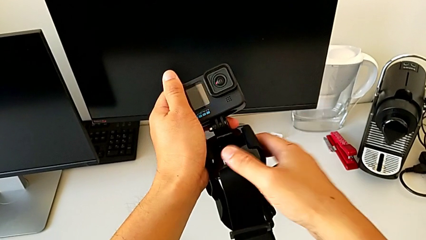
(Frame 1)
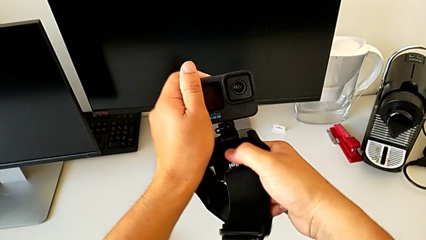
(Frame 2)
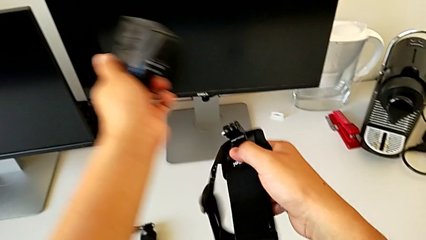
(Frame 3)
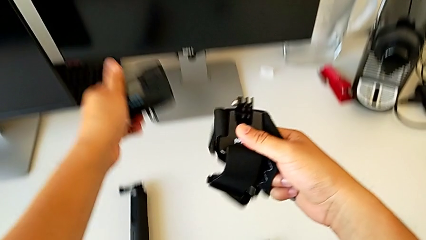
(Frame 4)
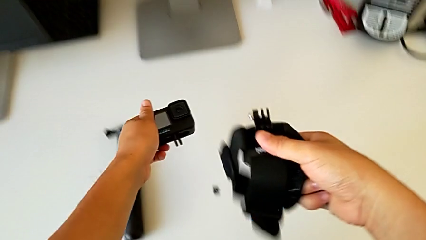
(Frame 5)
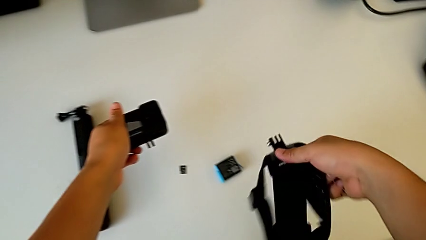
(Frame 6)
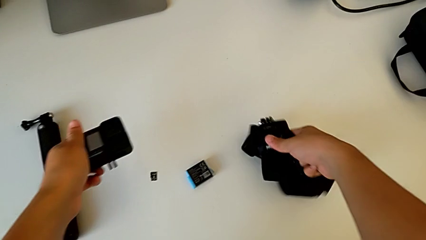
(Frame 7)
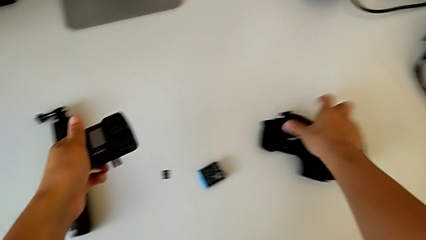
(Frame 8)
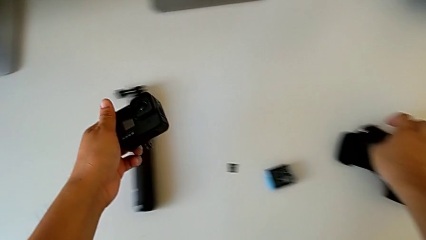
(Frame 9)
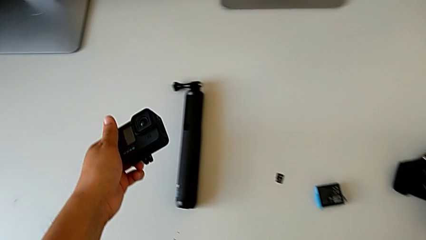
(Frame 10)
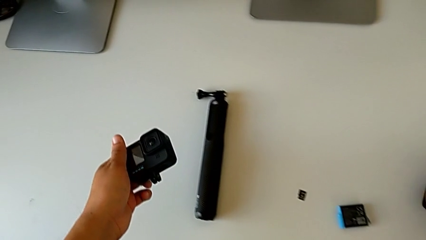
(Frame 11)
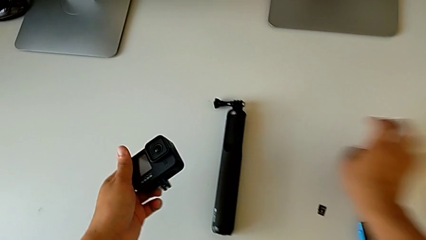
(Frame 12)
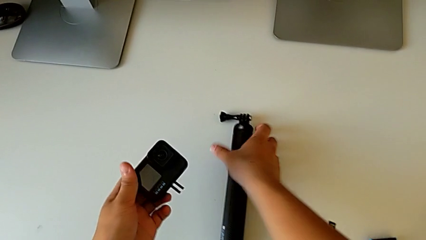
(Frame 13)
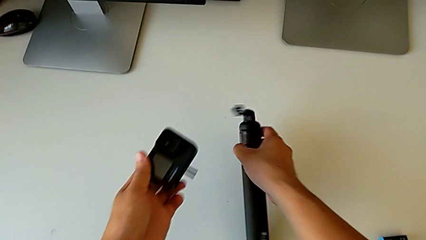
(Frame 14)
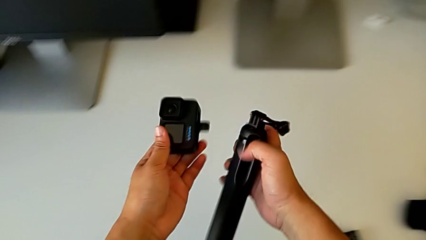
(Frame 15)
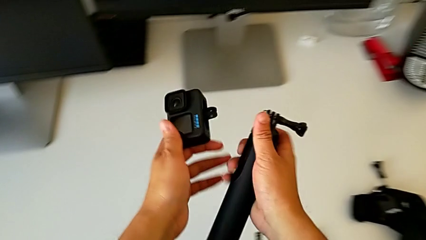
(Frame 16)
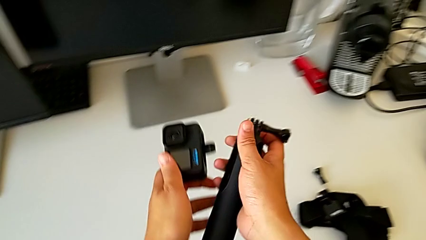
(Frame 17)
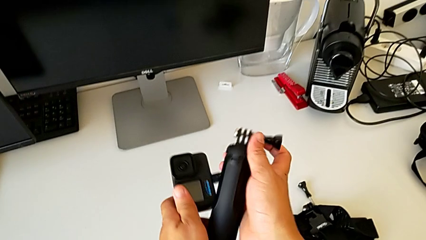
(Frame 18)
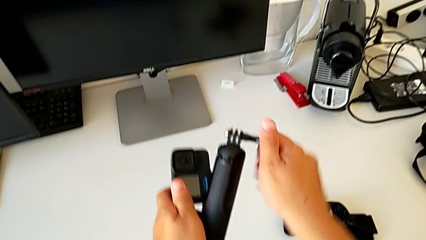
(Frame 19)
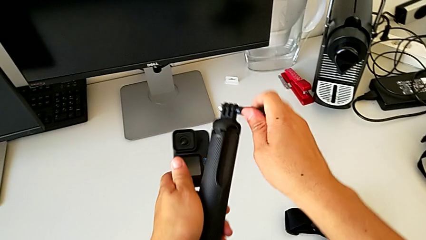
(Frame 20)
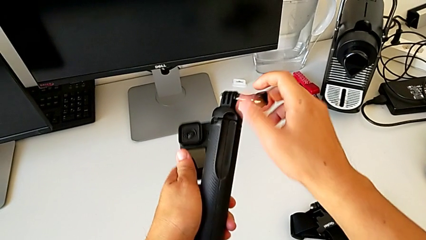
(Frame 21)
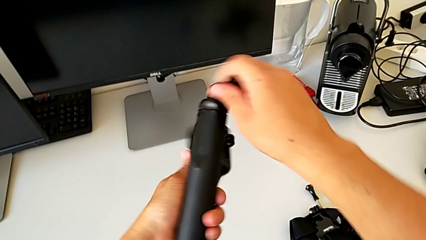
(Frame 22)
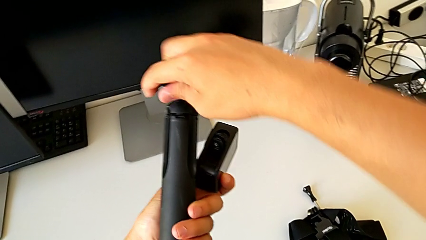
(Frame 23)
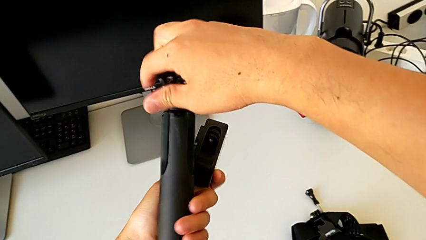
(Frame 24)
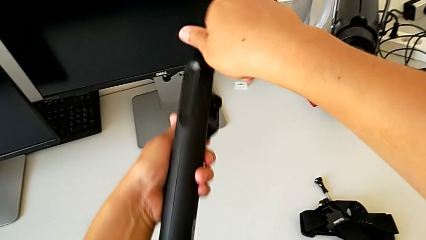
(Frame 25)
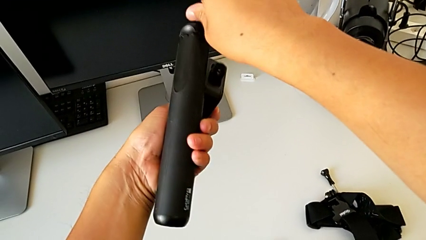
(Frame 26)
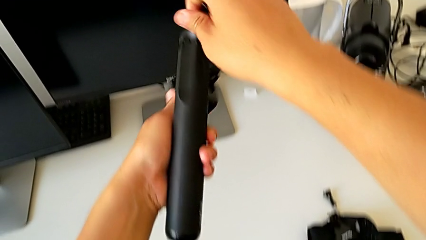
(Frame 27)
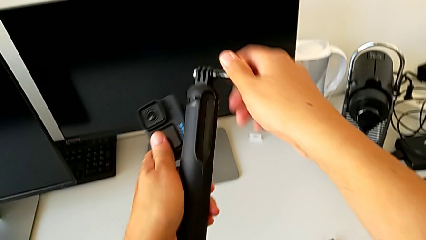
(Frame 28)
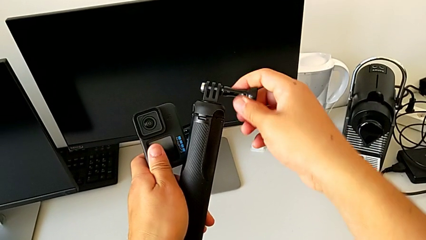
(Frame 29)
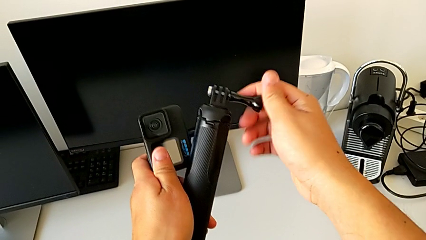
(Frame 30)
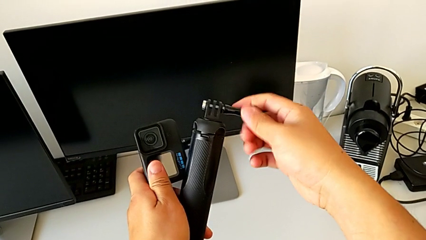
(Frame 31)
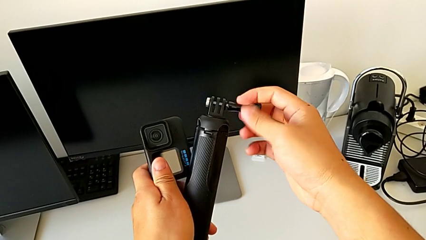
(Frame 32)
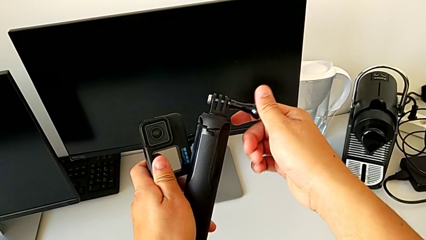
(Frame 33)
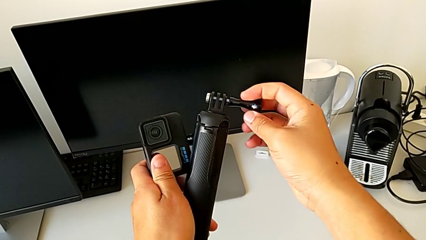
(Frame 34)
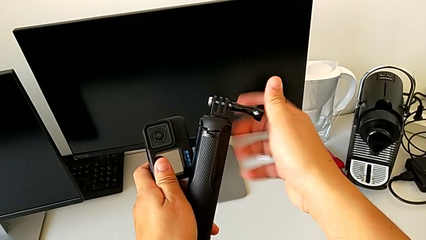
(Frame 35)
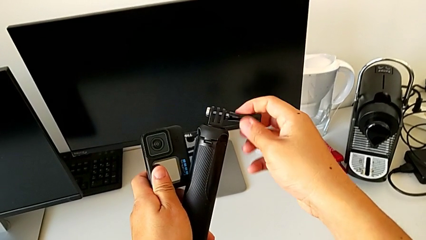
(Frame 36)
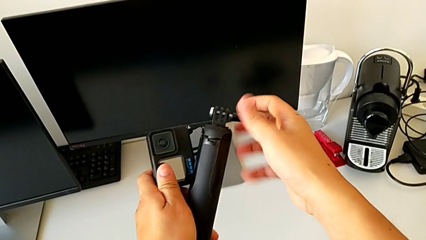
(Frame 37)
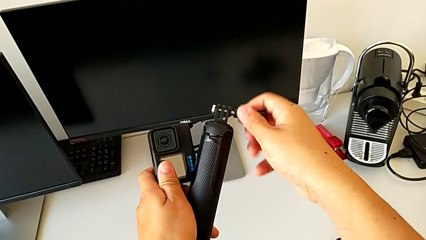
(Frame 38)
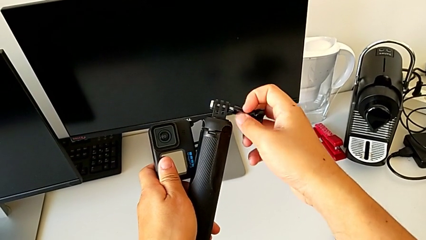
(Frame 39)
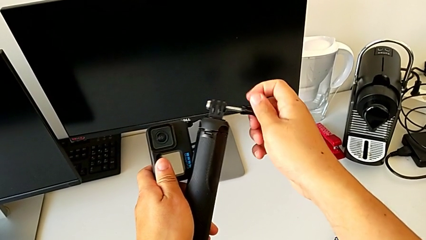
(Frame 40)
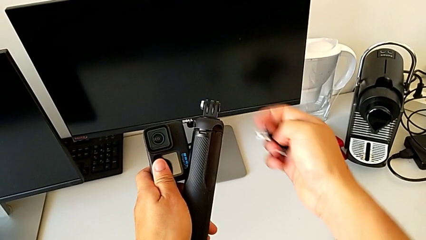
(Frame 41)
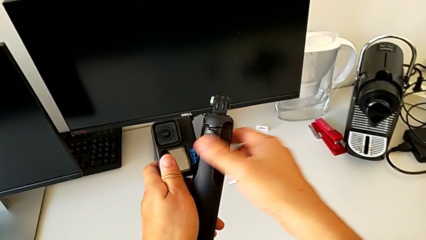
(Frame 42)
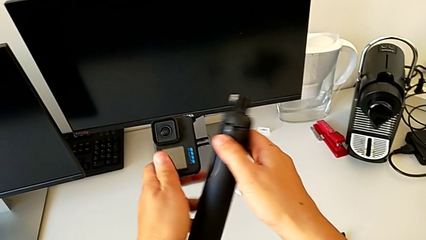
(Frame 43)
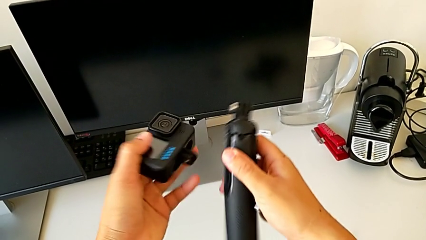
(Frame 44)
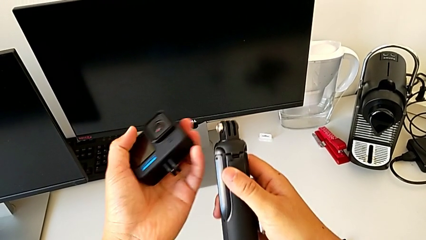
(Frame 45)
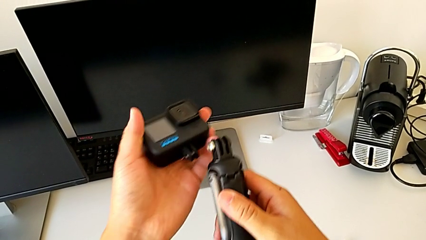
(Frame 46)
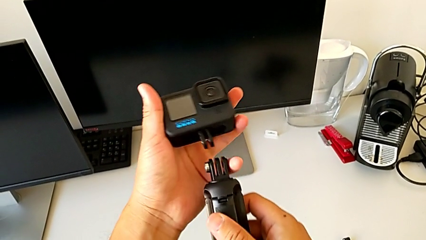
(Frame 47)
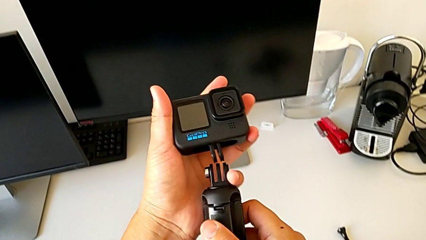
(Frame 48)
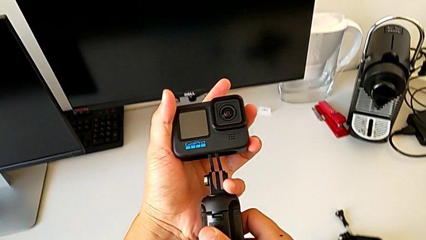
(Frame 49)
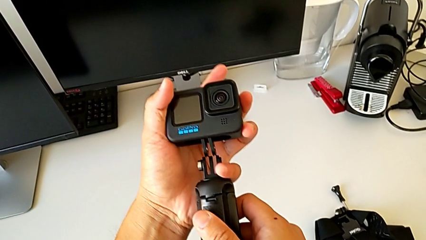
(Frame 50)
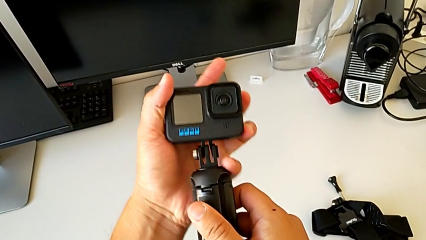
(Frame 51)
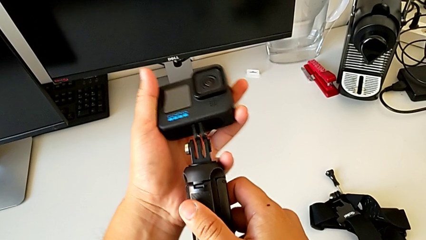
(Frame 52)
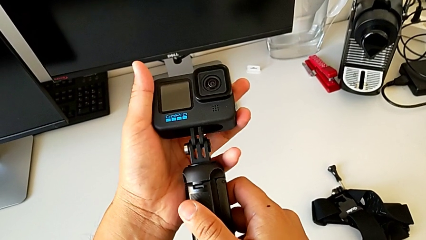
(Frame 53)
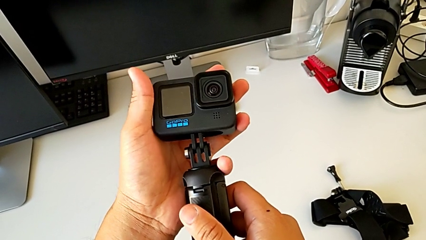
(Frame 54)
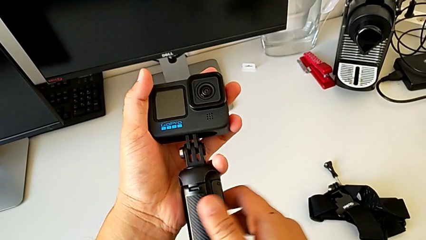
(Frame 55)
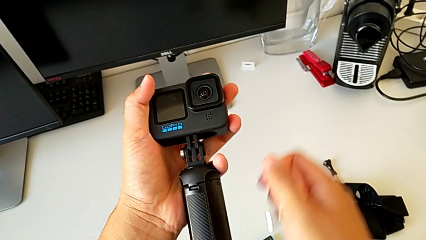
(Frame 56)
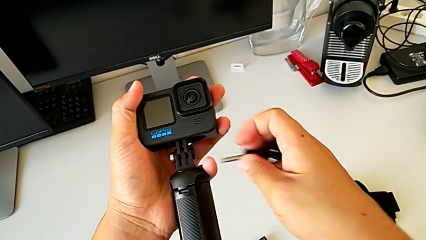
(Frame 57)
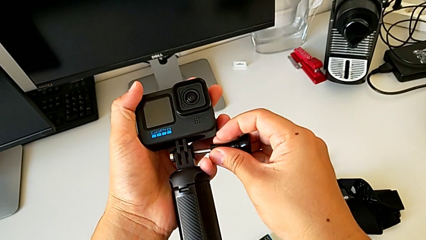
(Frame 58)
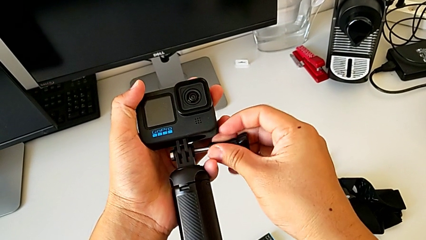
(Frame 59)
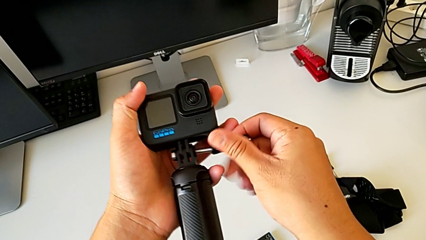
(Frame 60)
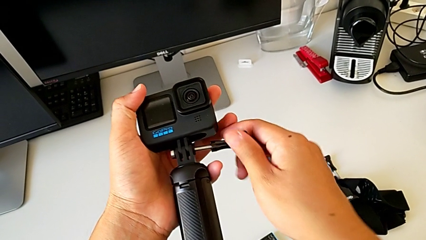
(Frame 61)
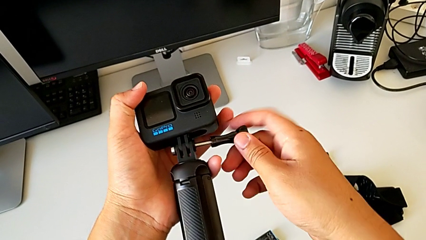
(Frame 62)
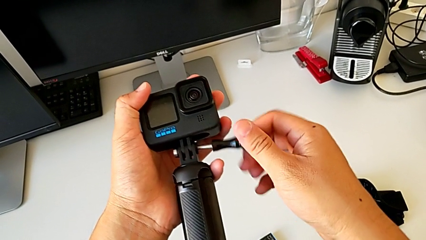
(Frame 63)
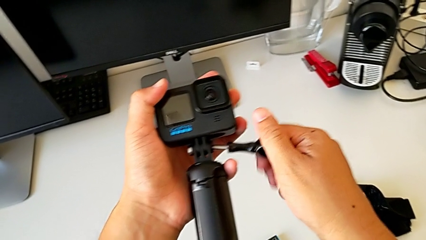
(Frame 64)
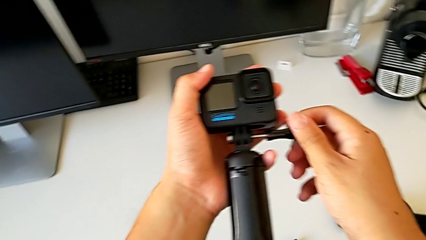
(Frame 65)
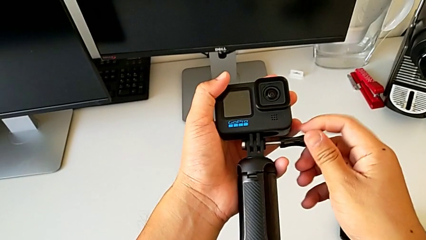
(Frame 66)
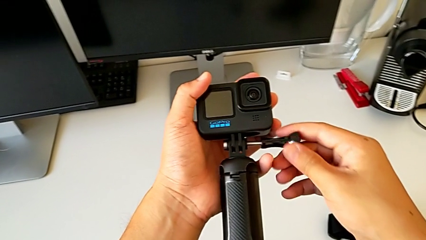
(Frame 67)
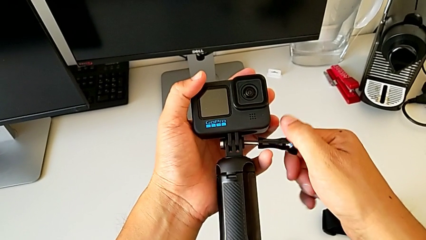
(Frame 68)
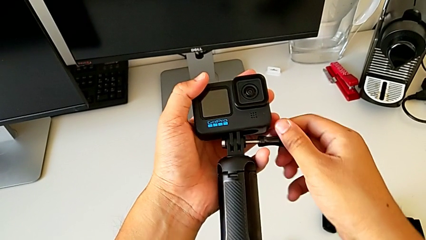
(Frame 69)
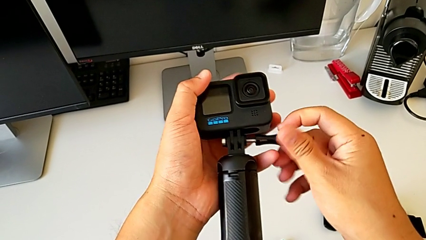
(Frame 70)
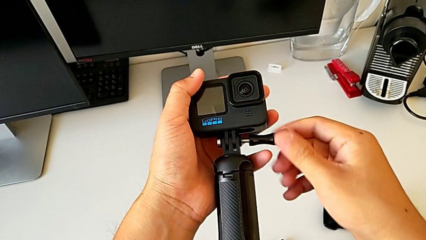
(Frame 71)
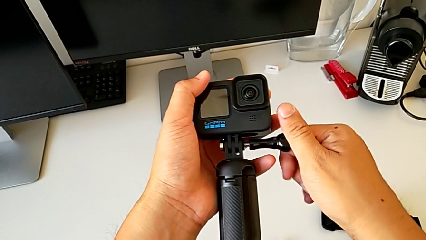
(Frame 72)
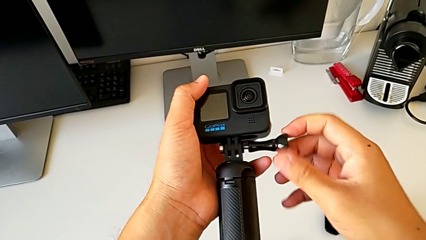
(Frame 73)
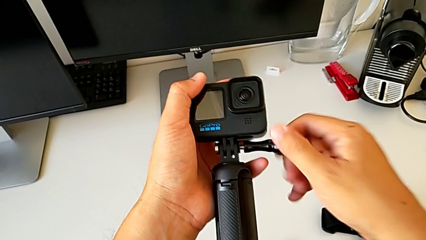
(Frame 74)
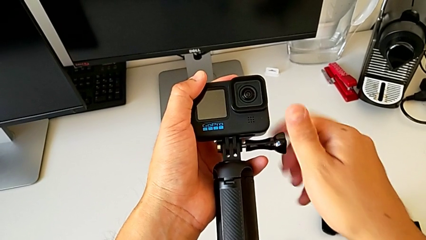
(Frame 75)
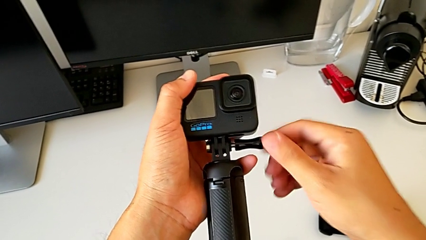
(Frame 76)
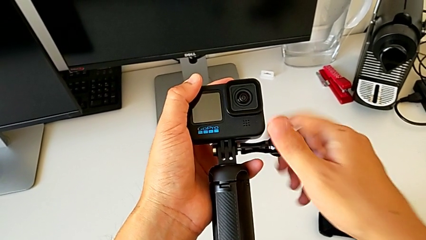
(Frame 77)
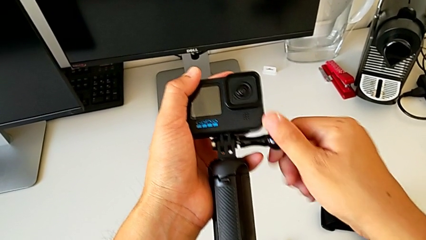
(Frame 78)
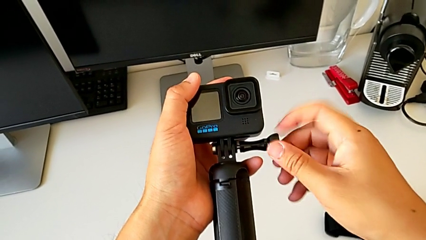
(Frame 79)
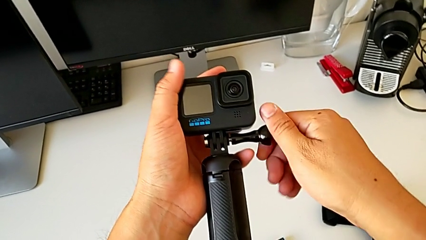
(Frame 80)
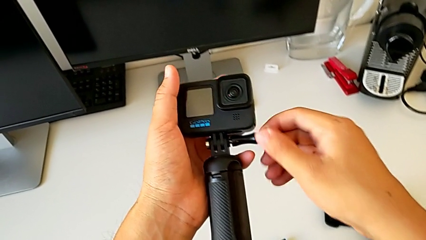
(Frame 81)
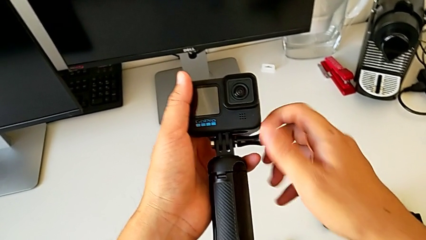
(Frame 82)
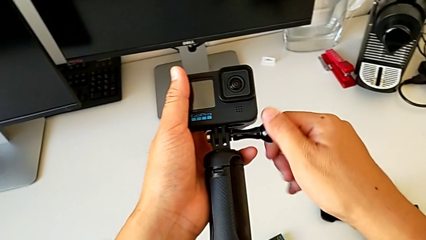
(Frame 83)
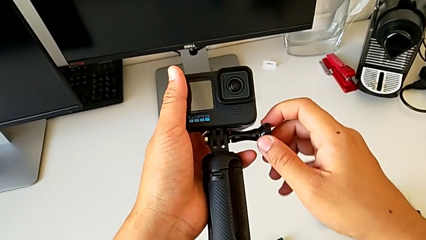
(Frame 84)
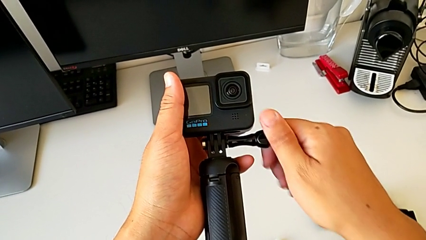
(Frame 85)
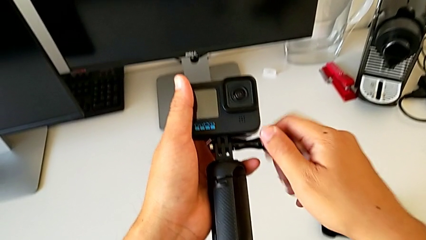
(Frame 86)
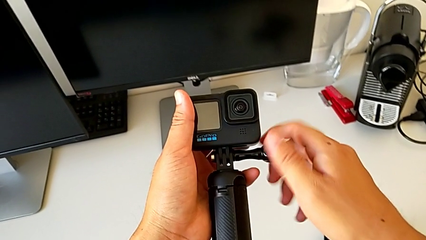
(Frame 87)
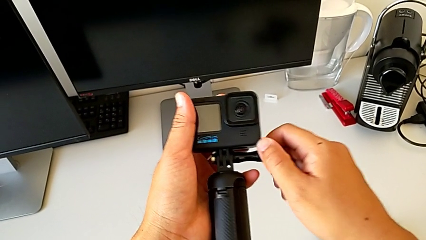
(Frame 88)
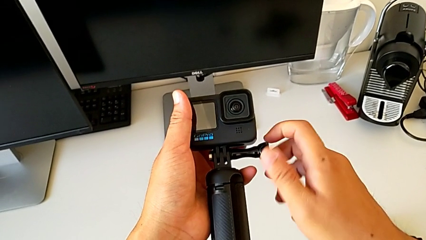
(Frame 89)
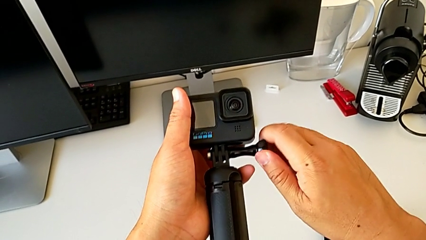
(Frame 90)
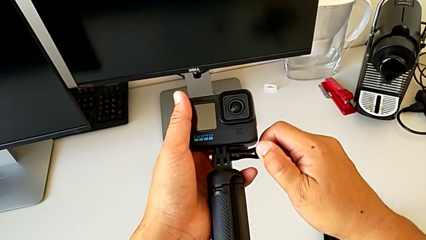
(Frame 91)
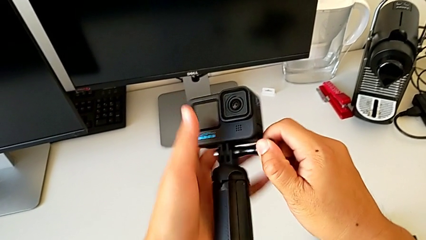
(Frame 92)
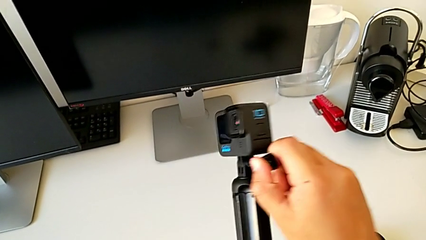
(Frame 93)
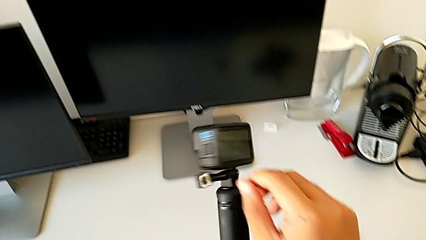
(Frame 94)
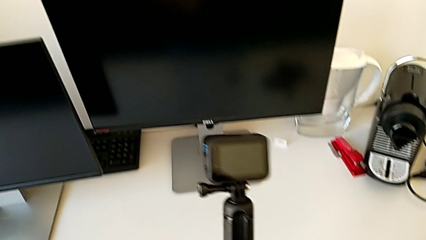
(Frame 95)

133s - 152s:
The camera wearer is mounting the GoPro on the handheld grip. They place the strap, drop the screw, lift the handheld grip, grab the screw, unscrew it, align the handheld grip, insert it, insert the screw and screw it.
